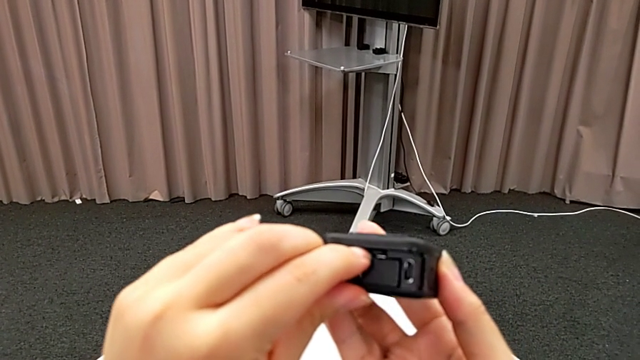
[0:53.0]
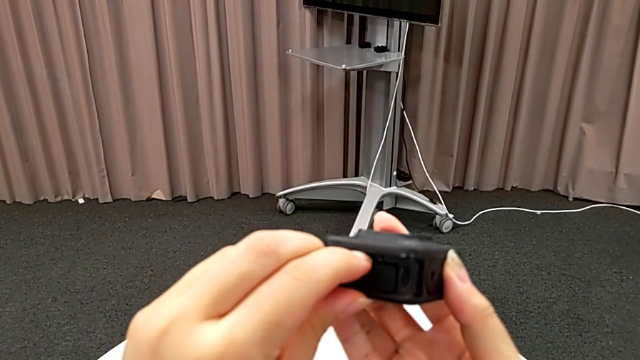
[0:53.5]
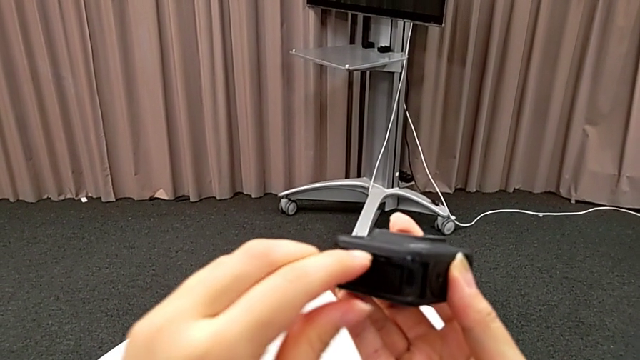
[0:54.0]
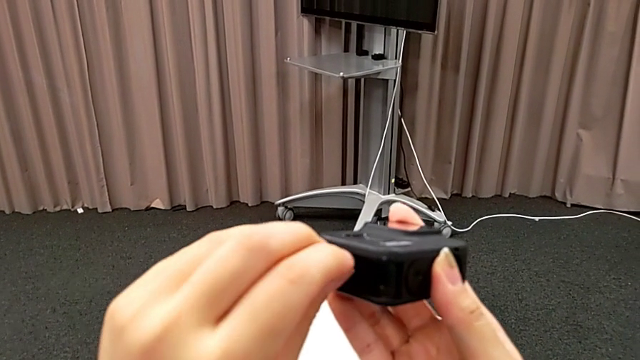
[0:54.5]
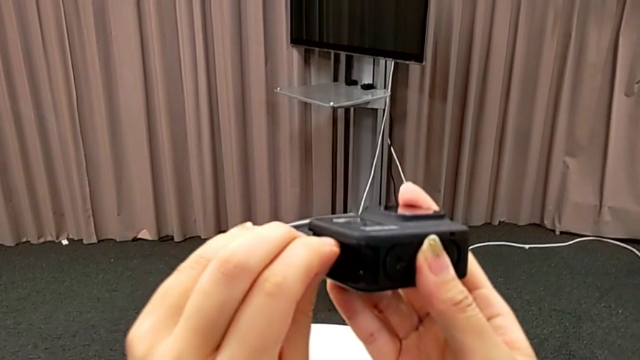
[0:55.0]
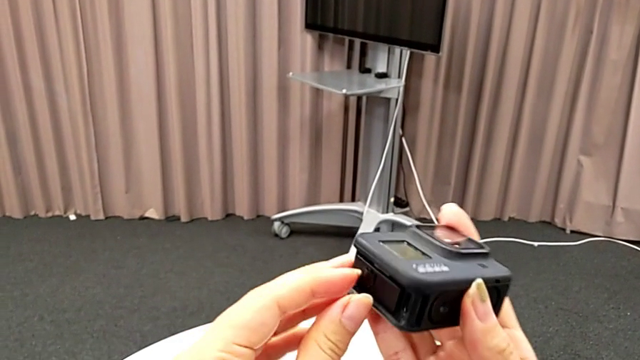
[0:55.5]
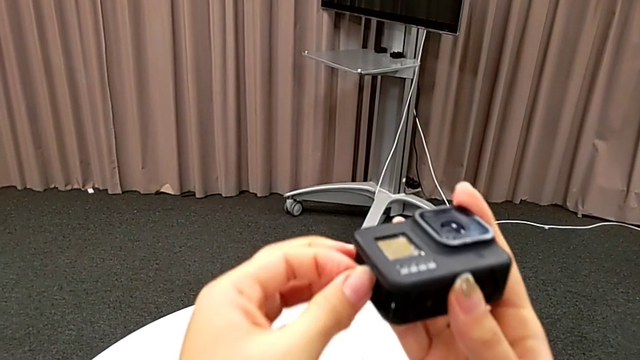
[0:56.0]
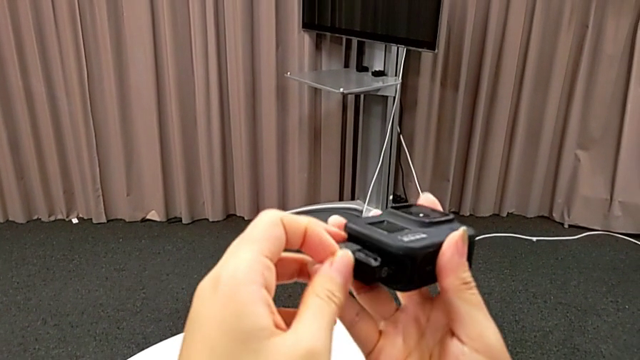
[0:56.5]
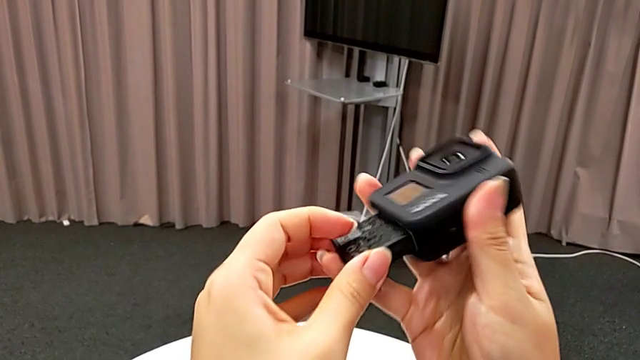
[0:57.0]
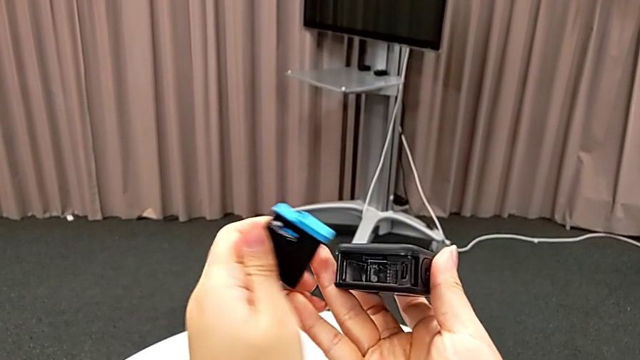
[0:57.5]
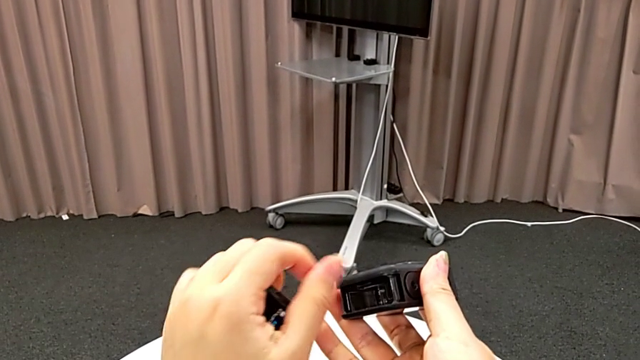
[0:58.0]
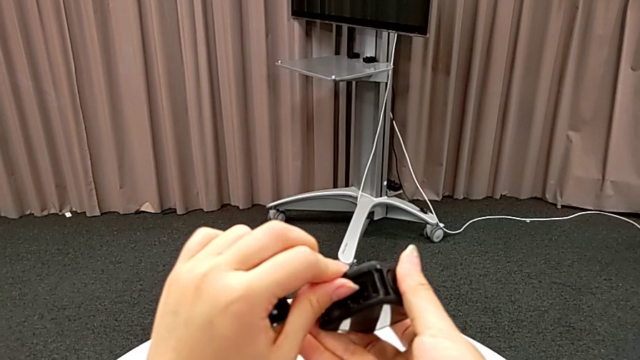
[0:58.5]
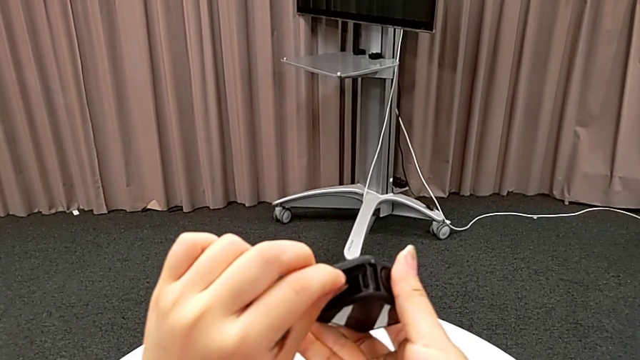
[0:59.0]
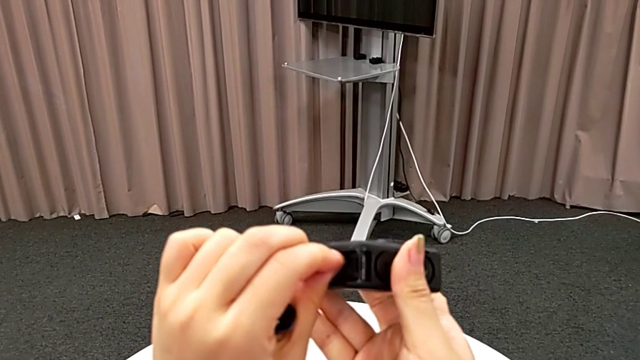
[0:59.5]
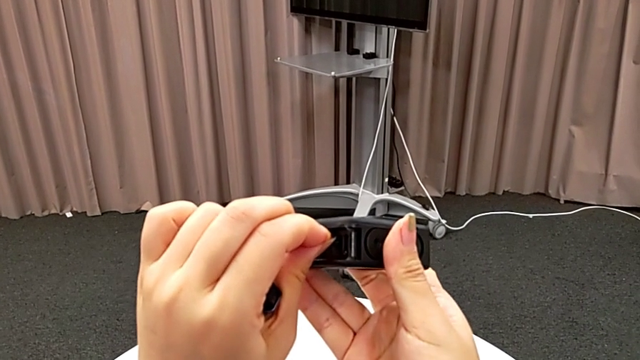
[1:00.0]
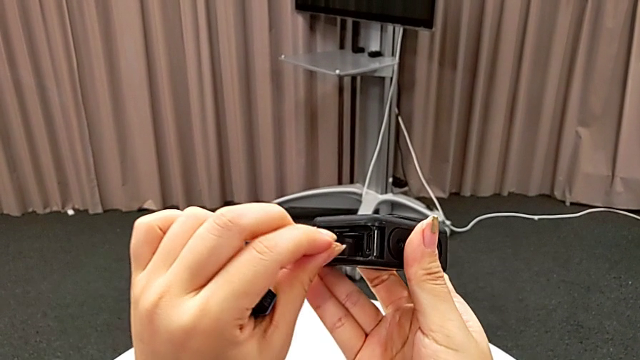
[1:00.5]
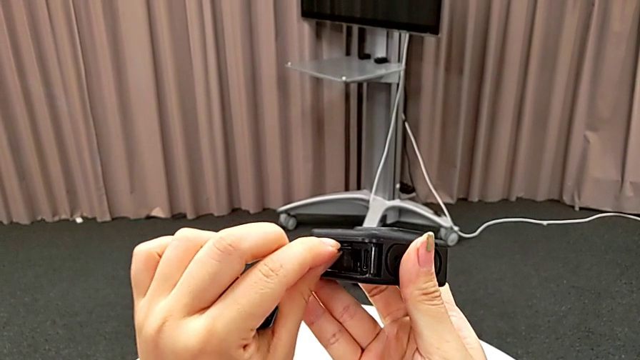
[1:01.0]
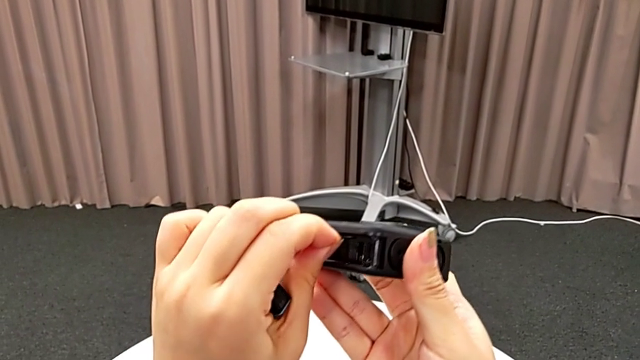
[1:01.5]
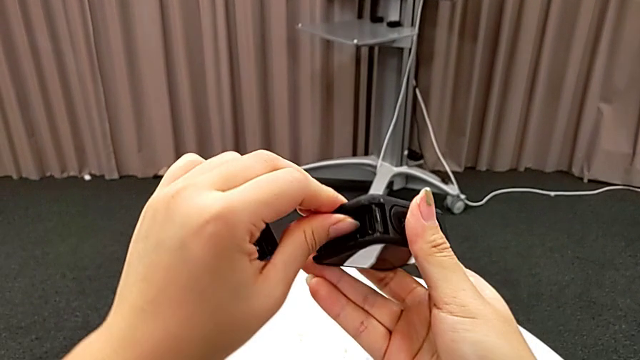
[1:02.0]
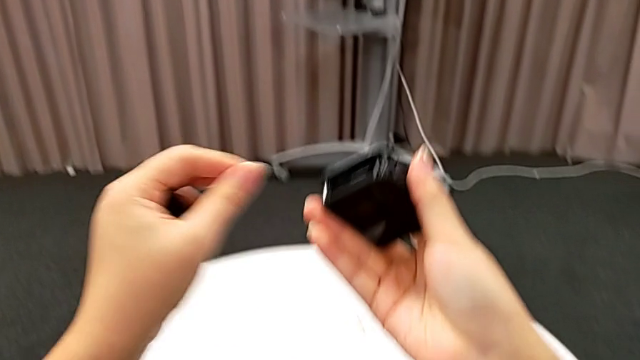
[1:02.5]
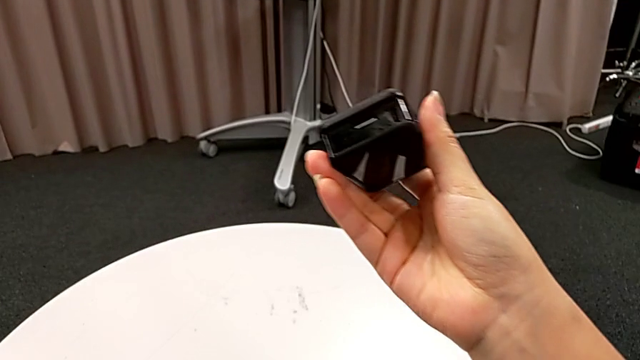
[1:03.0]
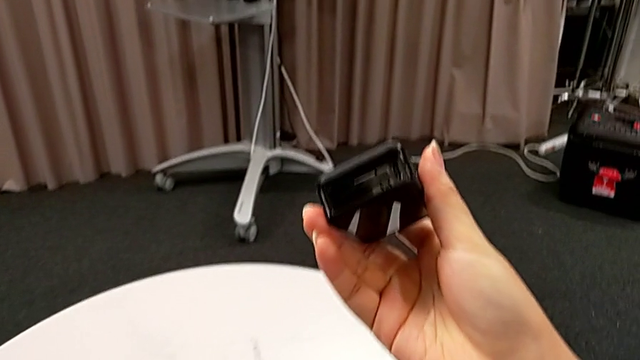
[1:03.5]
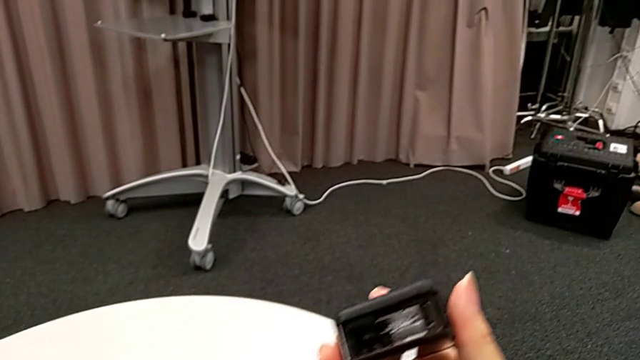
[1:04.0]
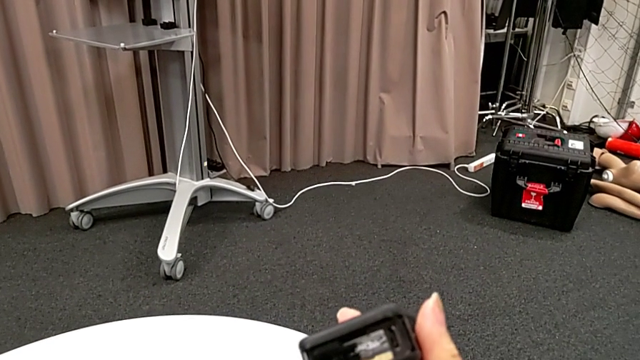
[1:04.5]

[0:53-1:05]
The camera wearer is exchanging SD cards. They push the old SD card, withdraw the new battery and withdraw the old SD card.

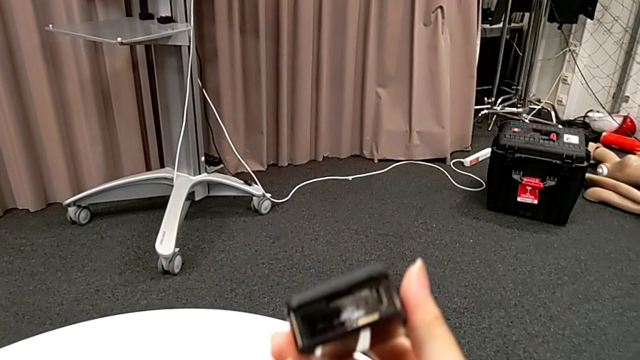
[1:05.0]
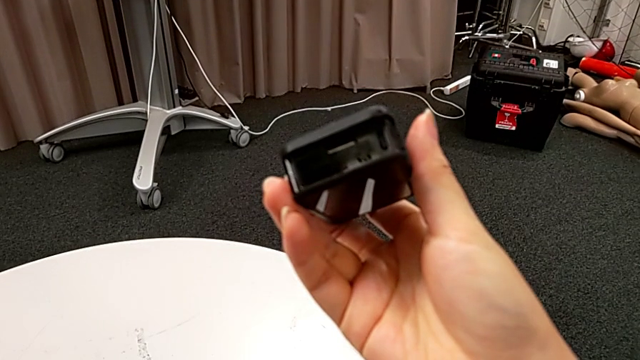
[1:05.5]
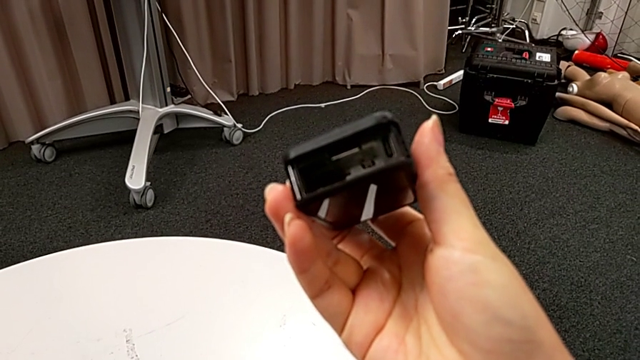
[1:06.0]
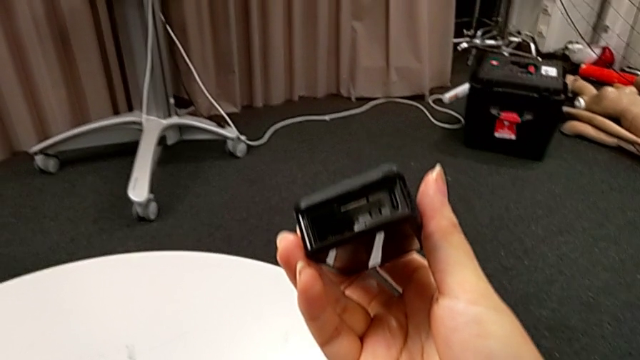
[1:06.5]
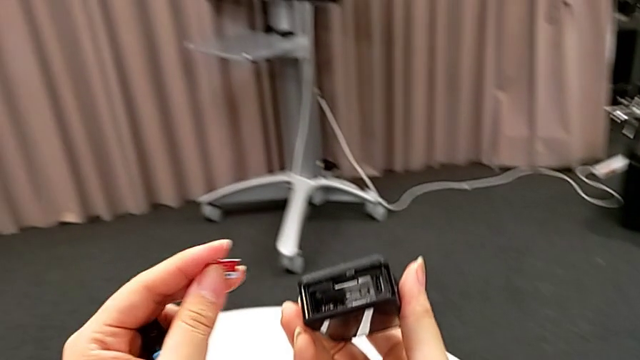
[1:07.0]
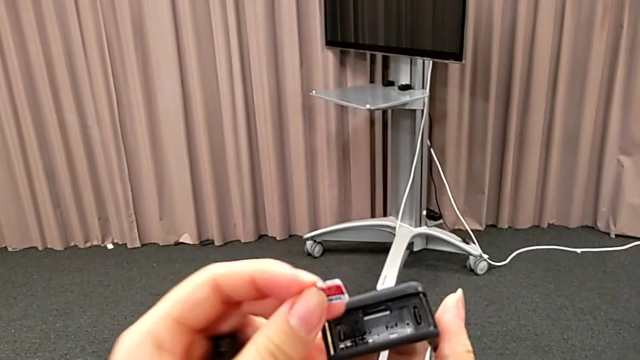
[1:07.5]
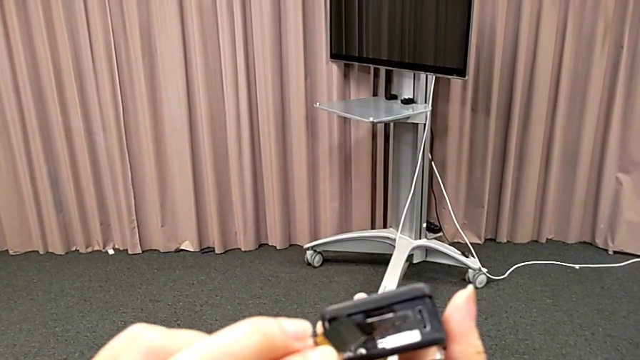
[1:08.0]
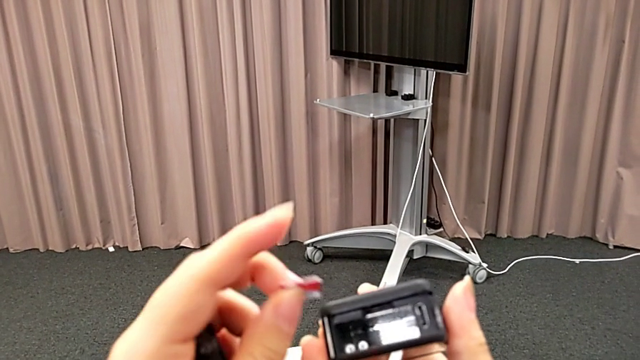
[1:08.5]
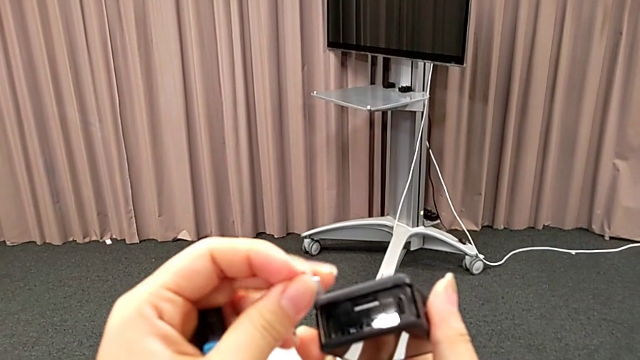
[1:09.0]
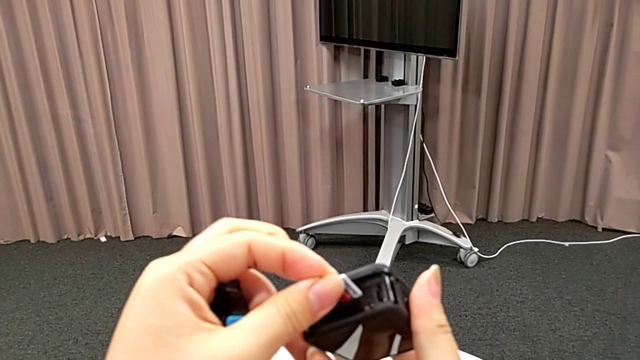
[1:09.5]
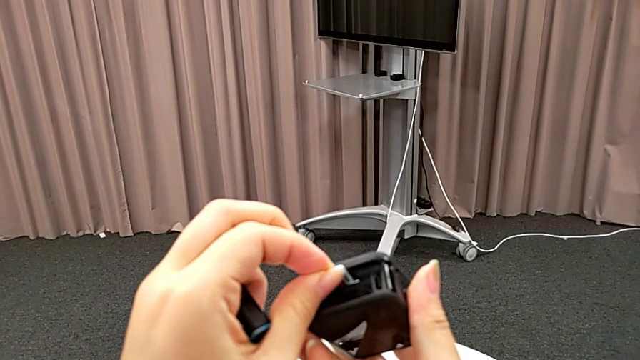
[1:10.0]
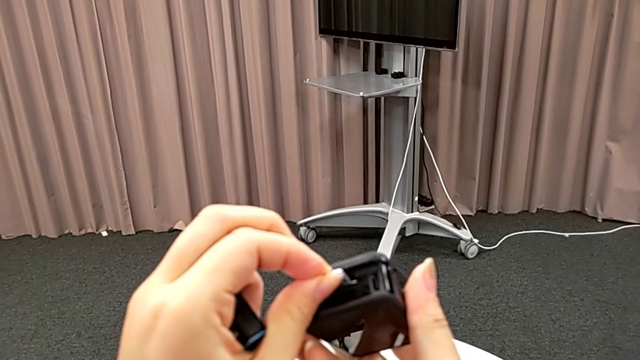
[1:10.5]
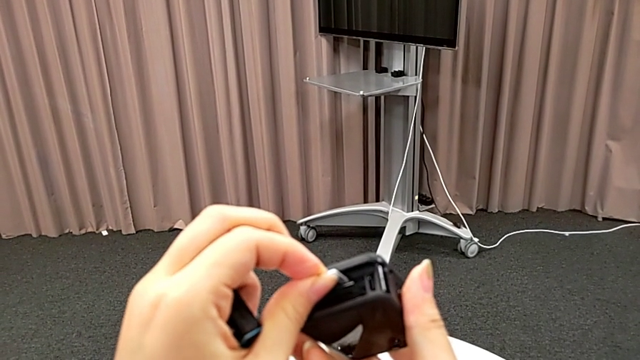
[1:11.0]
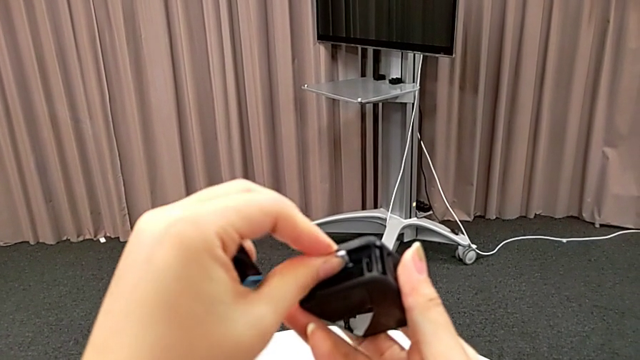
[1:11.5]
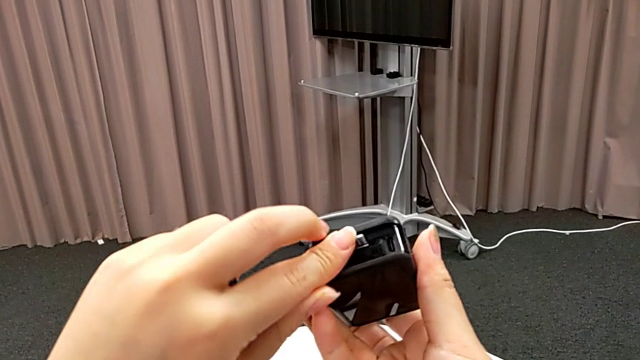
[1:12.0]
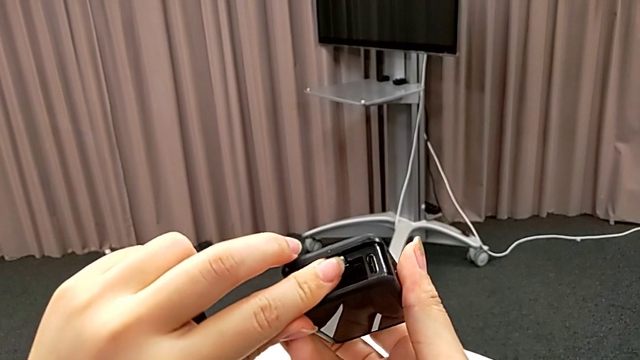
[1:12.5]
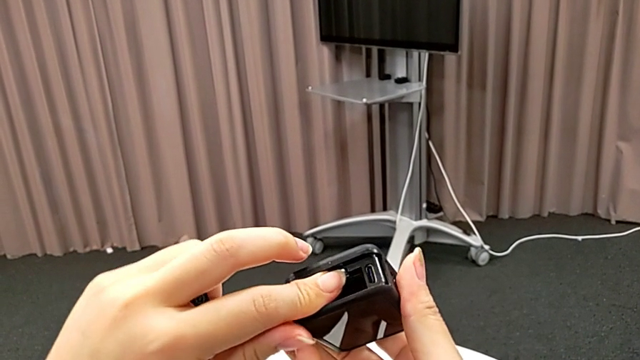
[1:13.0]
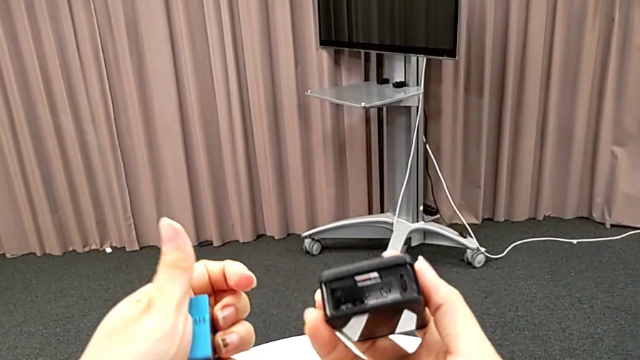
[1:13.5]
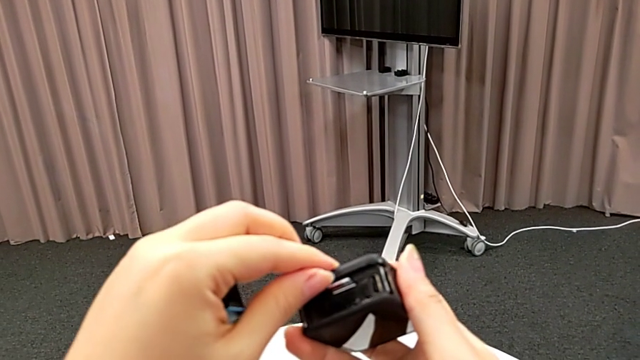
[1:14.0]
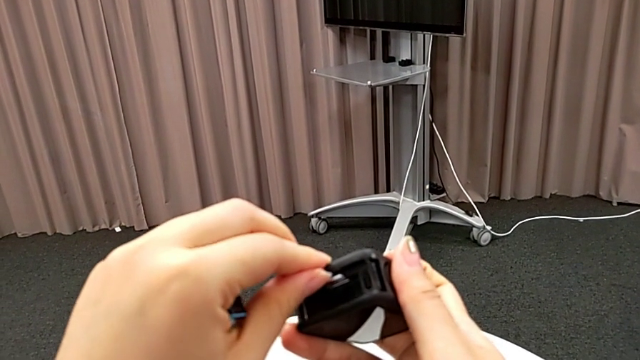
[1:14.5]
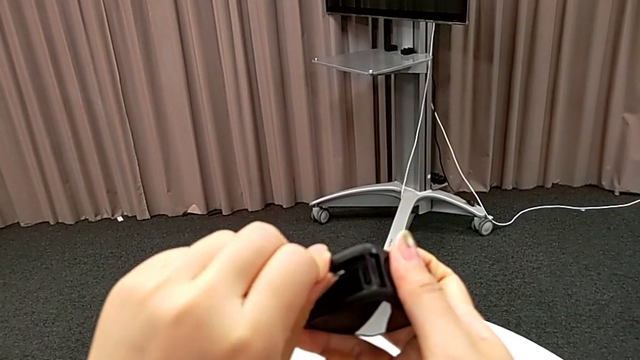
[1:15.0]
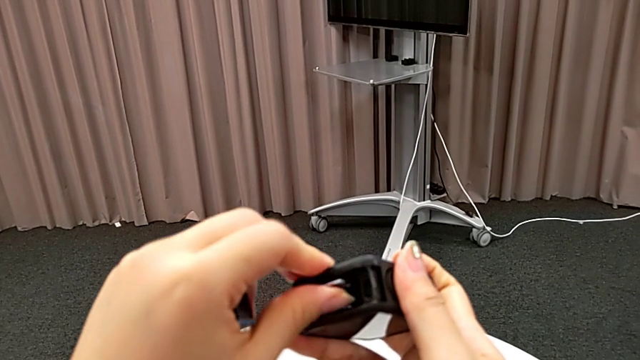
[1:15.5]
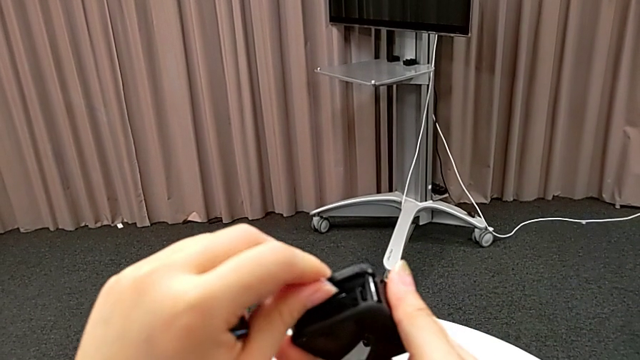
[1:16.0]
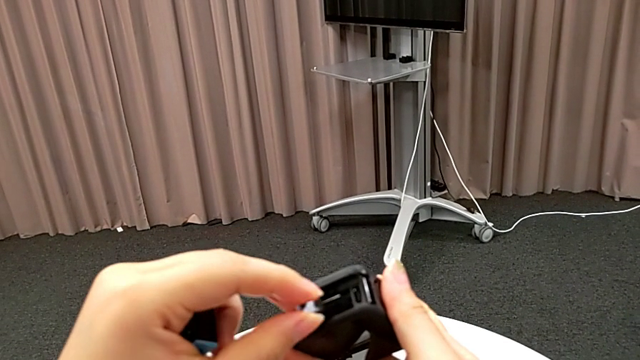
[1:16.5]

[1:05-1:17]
The camera wearer is exchanging SD cards. They inspect the new SD card, rotate it, insert it, push it and withdraw it.
